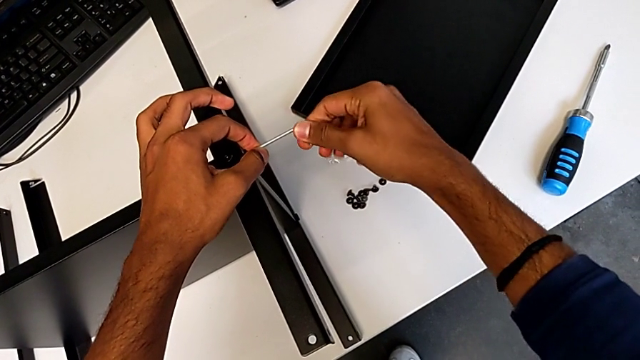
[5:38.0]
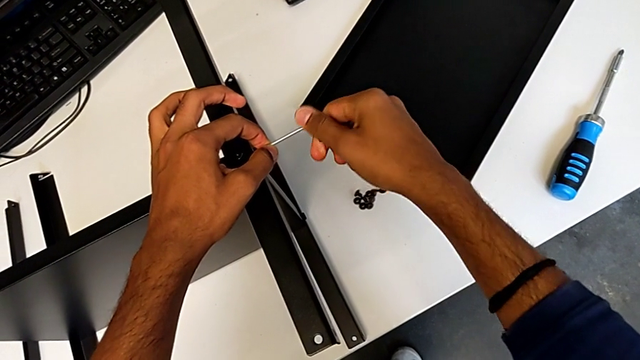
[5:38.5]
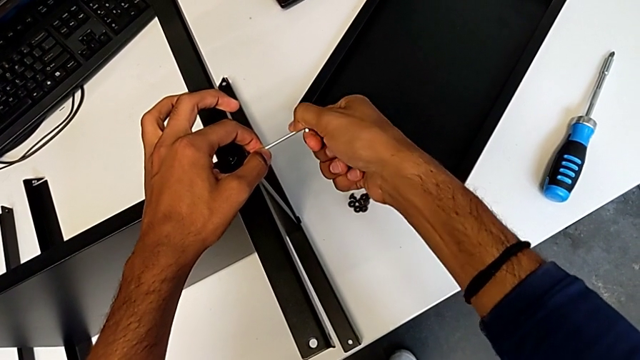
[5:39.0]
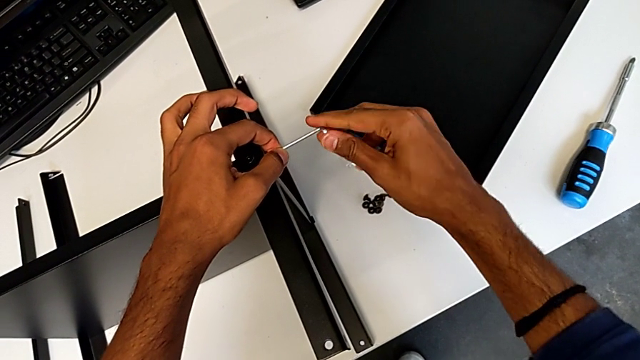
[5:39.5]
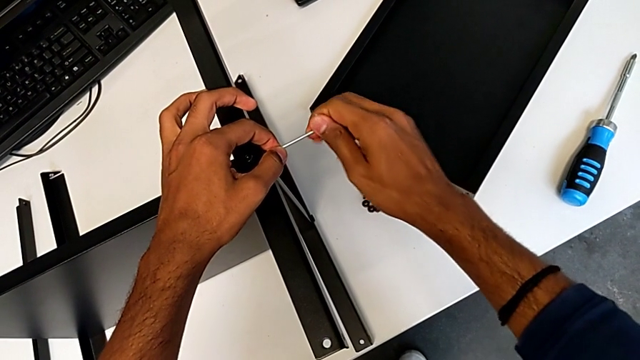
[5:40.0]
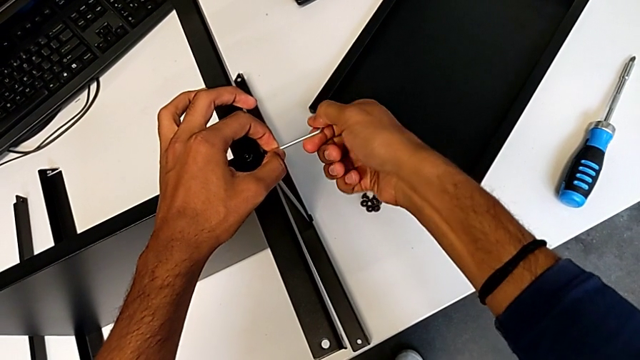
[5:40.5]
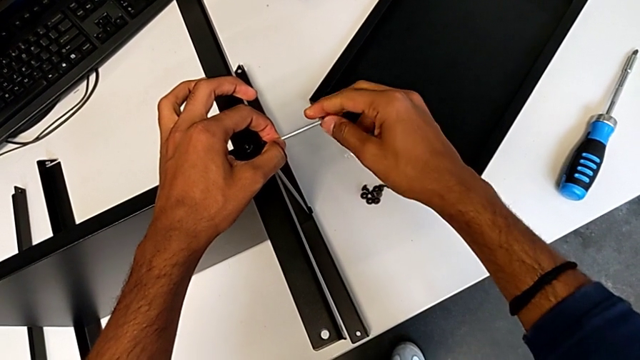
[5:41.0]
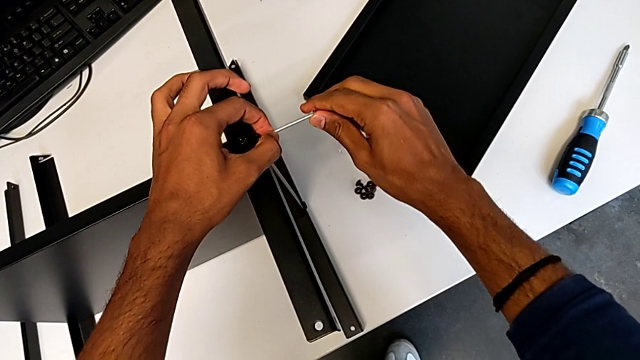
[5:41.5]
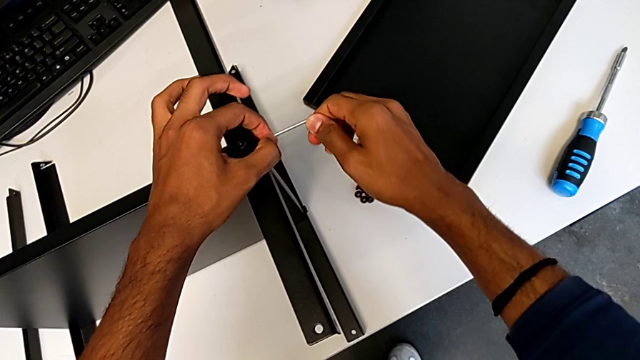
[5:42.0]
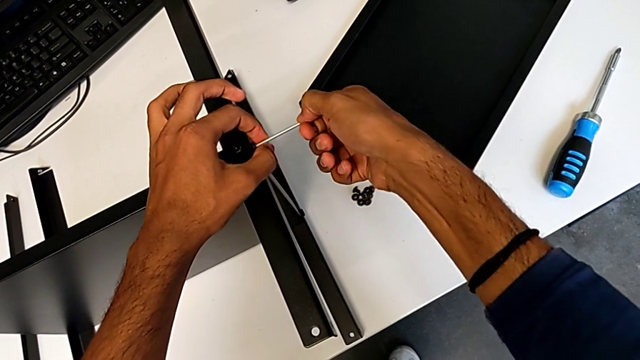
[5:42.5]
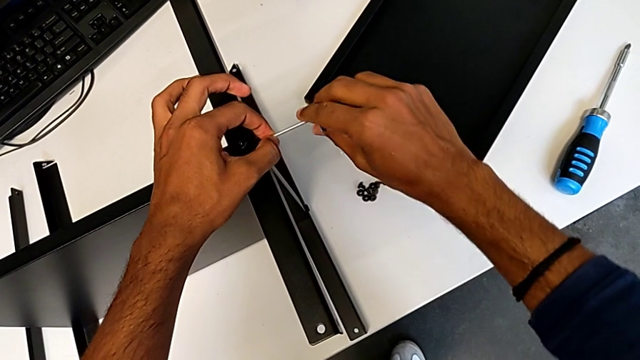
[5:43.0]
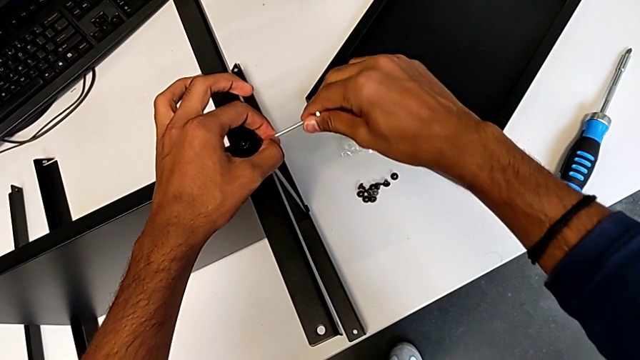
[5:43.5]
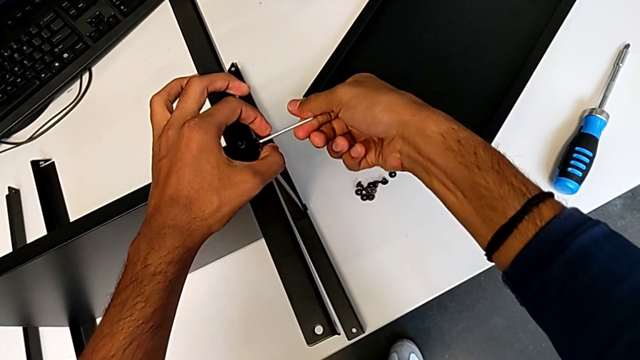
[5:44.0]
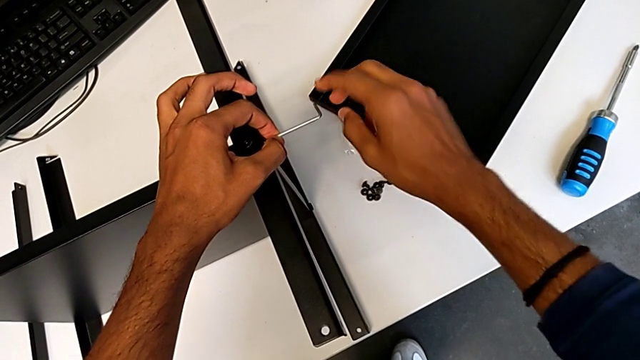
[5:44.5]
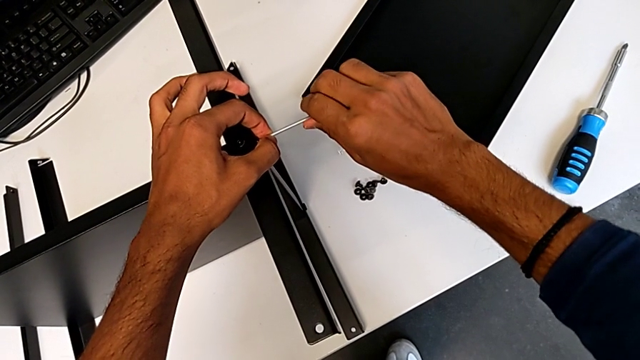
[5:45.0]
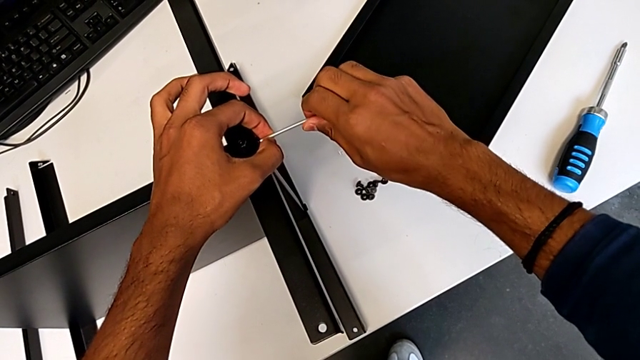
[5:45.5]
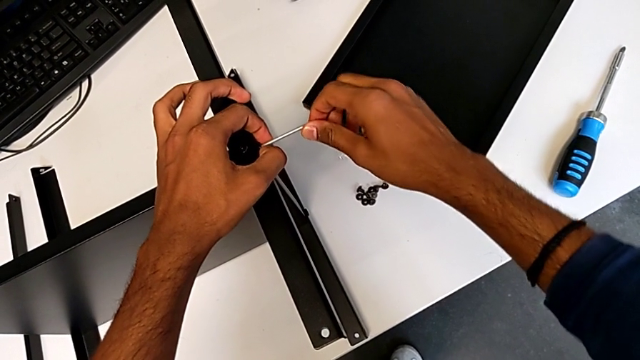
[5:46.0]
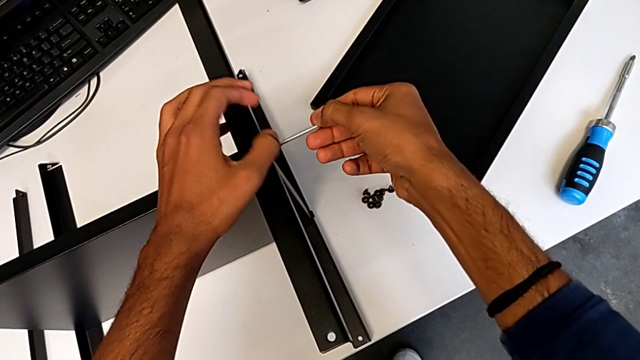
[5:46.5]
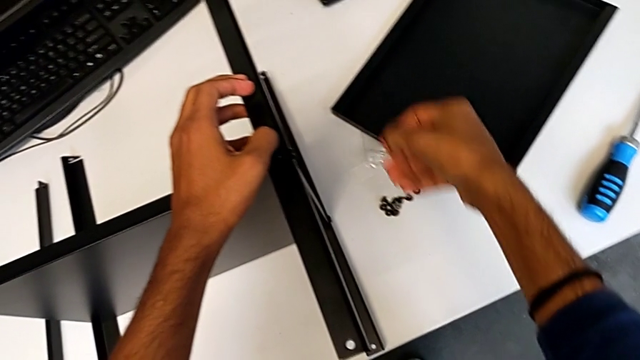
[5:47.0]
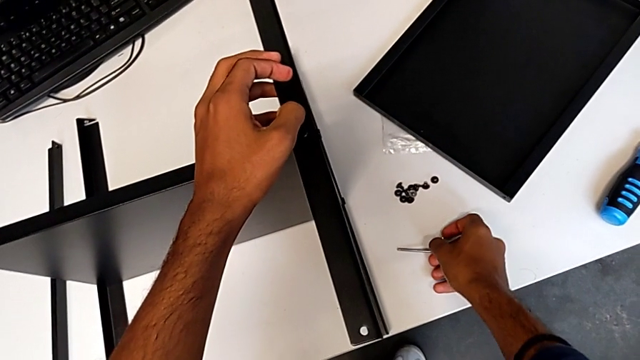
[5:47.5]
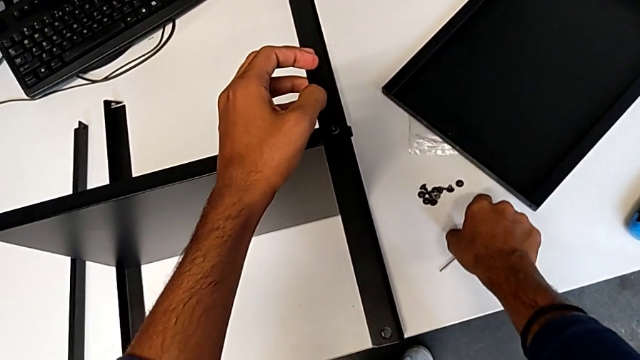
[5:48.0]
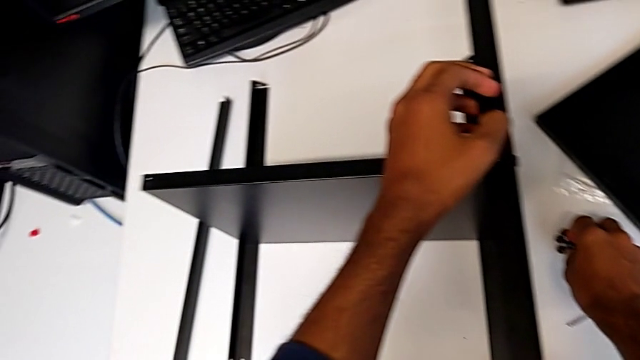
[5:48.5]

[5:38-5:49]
The camera wearer is screwing the third leg onto the shelf. They keep screwing the sixth hex socket head.

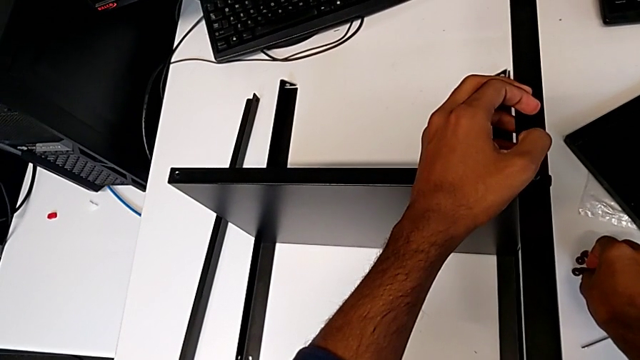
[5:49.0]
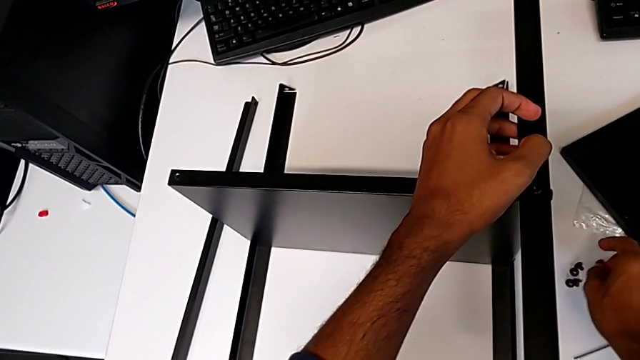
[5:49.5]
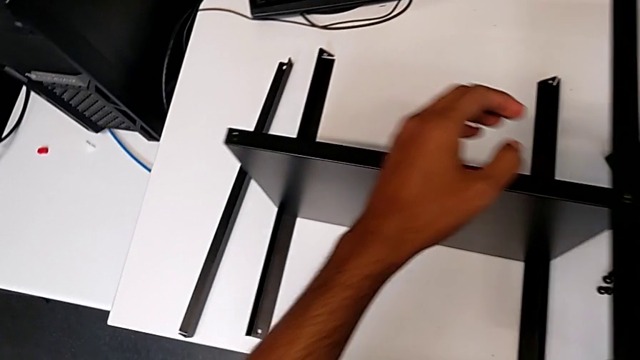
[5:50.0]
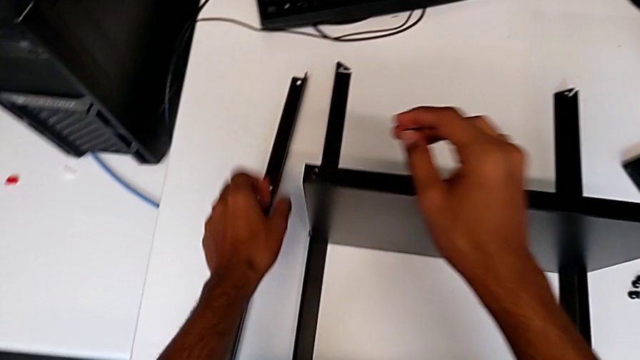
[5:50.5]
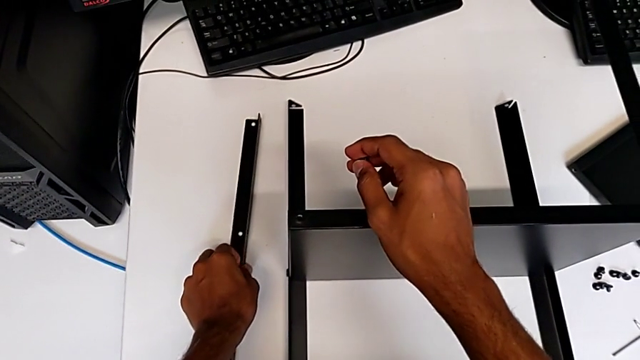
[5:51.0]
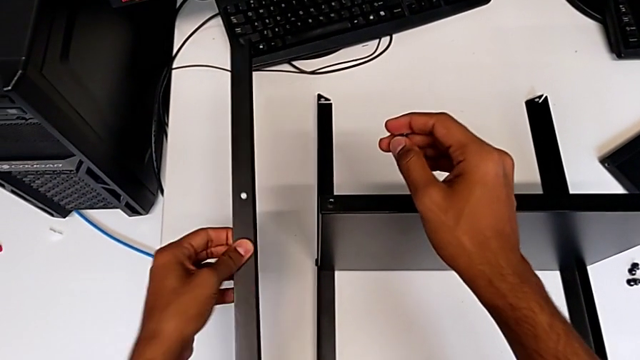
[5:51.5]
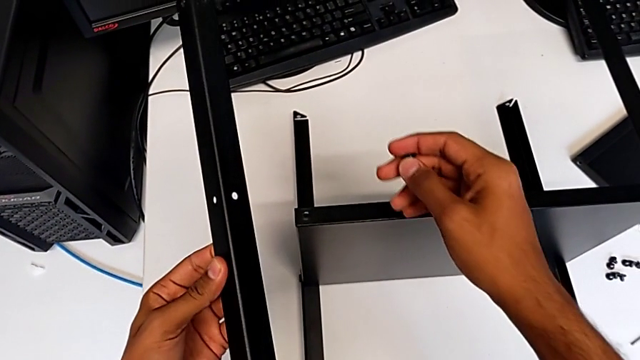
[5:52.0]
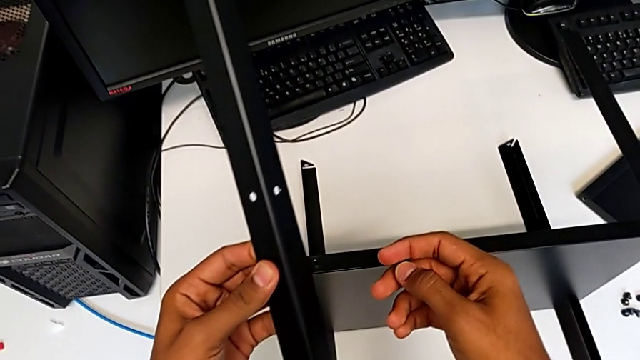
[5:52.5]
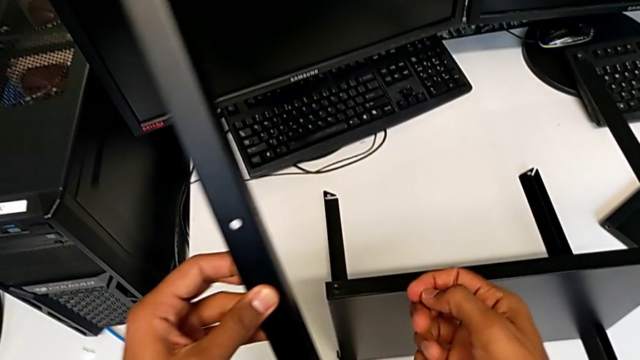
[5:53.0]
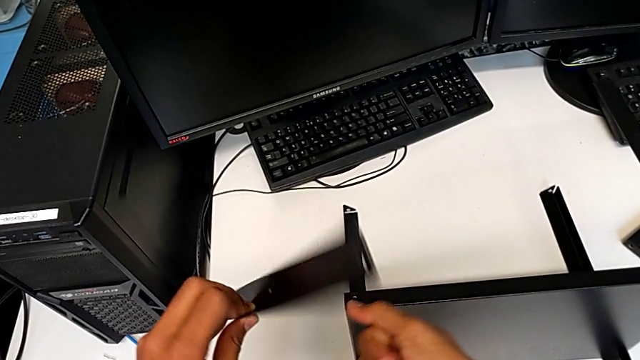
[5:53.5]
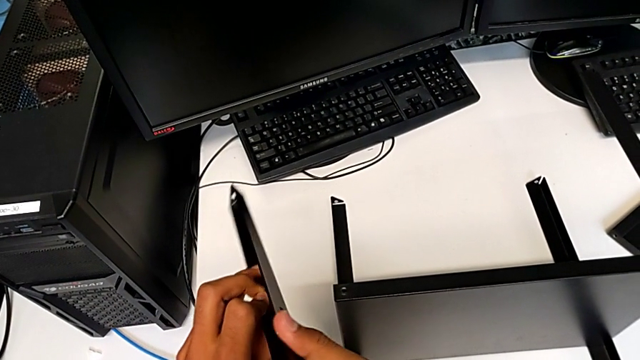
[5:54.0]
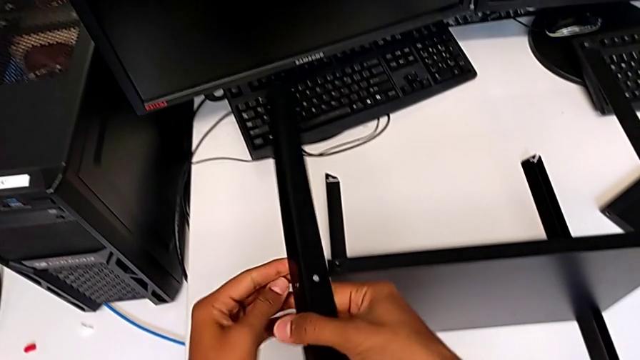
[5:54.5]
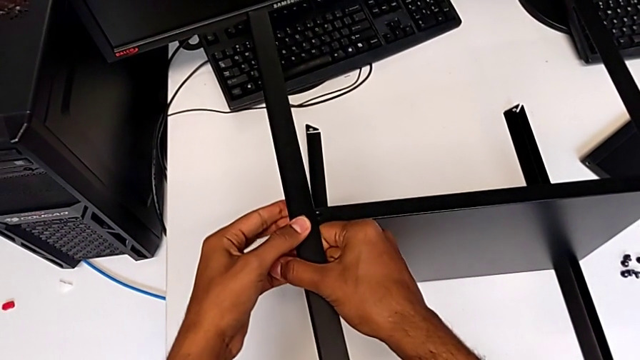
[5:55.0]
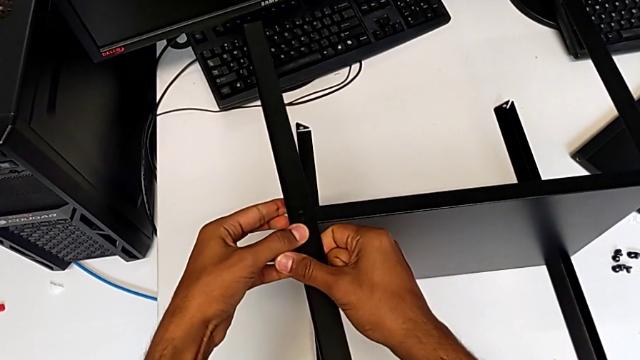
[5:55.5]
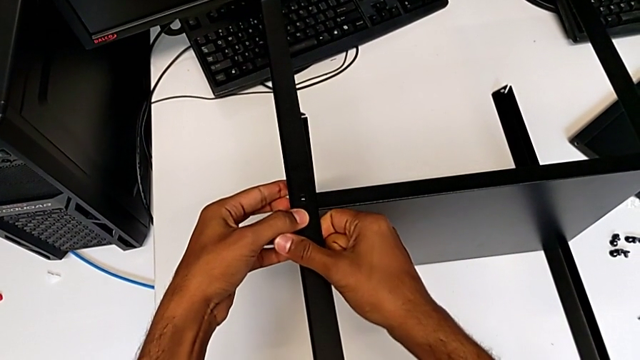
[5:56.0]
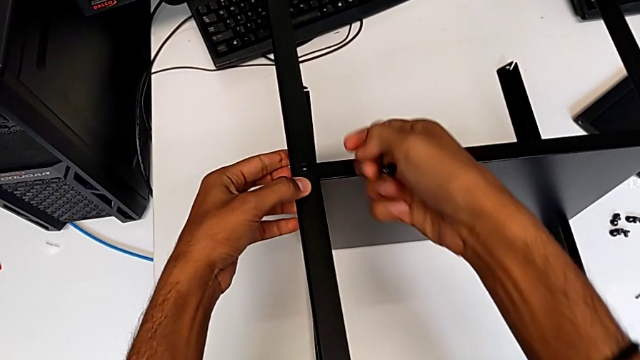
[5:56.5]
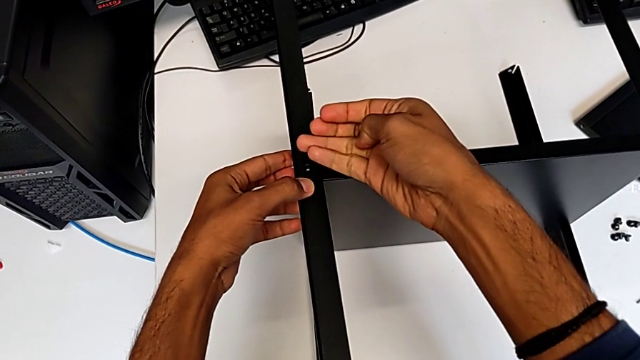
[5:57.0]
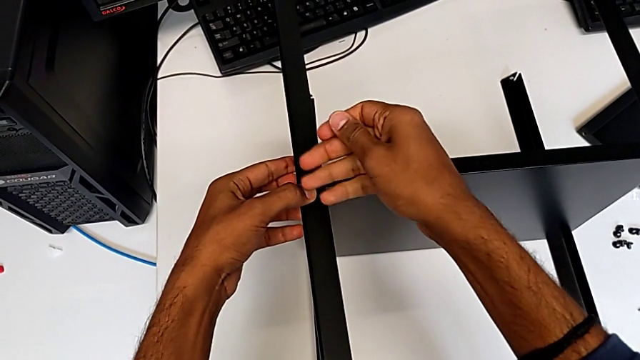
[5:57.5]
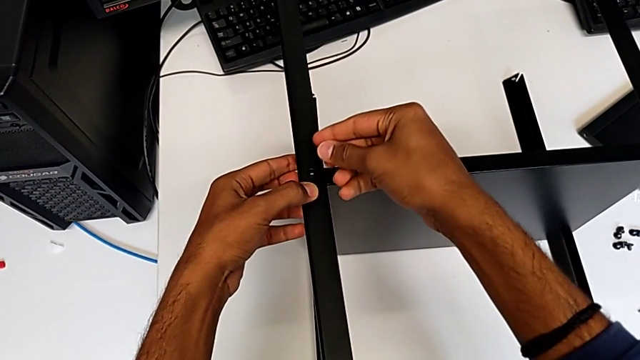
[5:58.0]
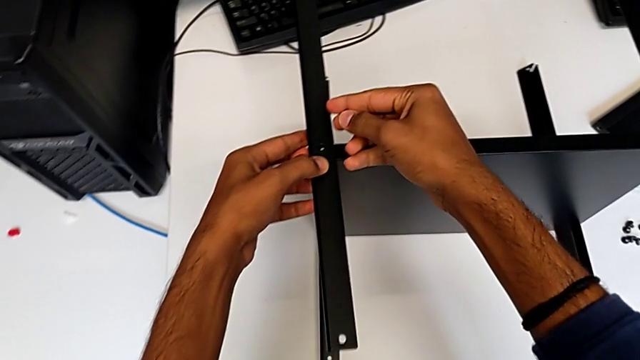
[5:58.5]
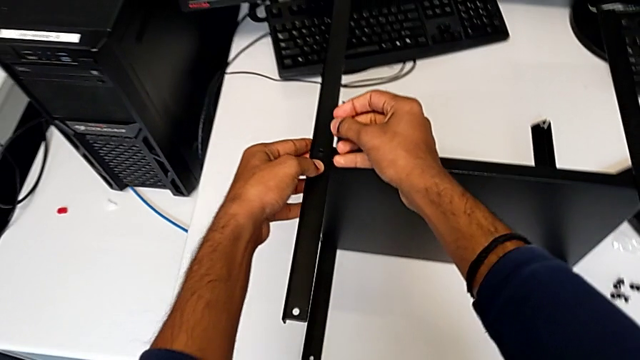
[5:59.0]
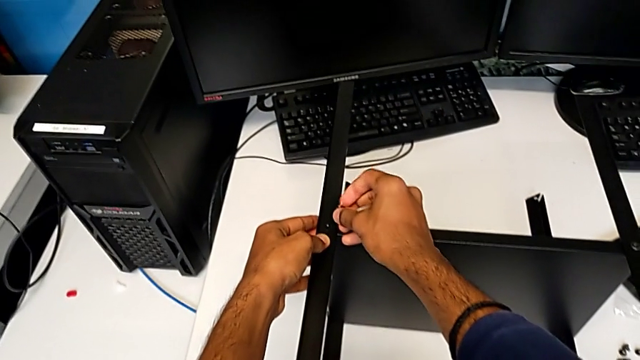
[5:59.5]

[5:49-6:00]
The camera wearer places the shelf and the fourth leg together. They grab the fourth leg and place it.
